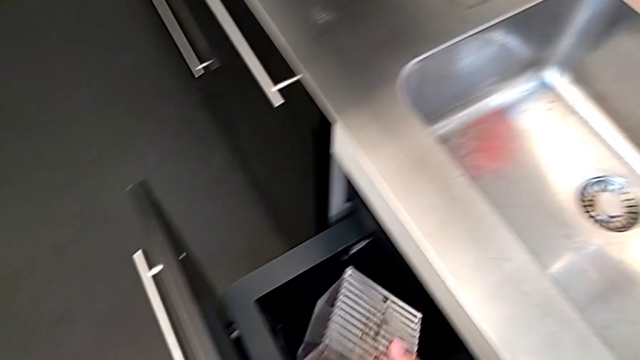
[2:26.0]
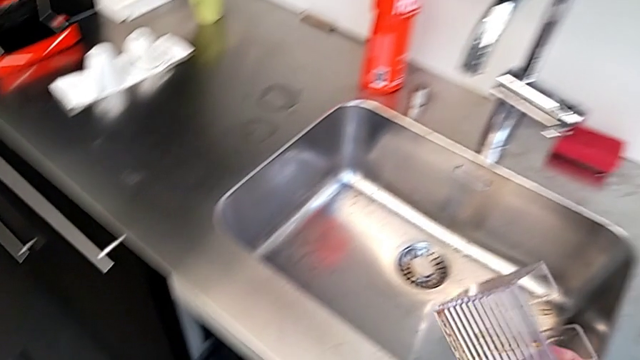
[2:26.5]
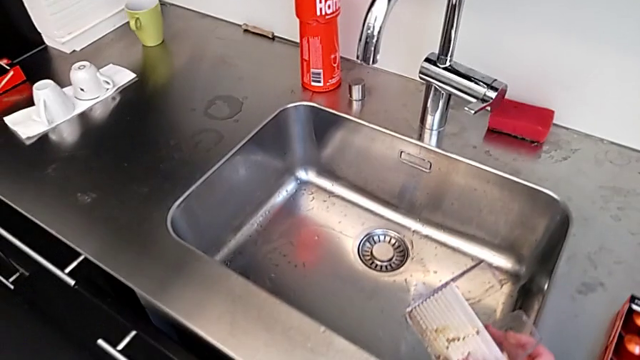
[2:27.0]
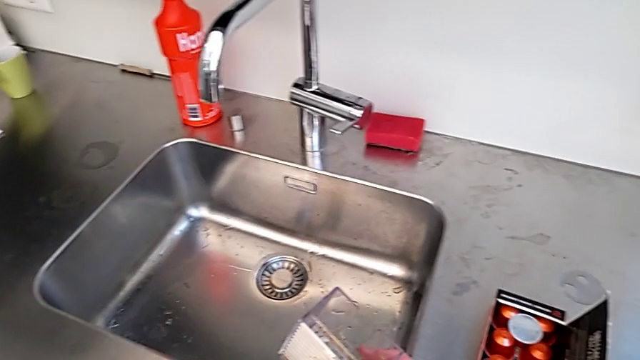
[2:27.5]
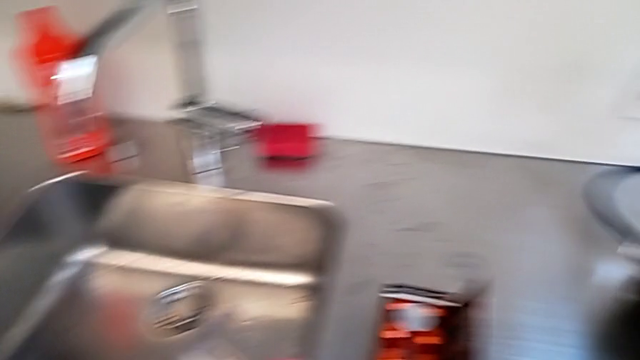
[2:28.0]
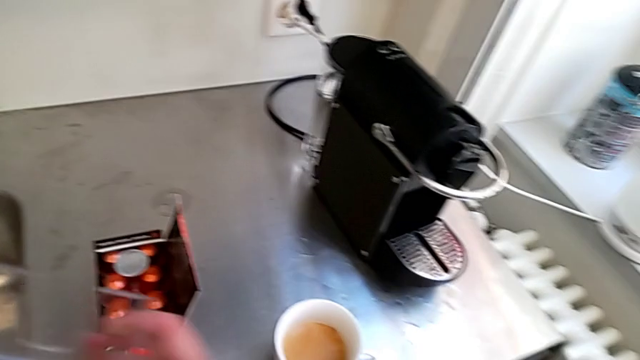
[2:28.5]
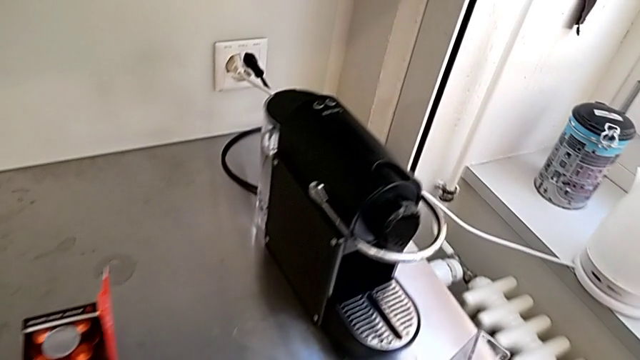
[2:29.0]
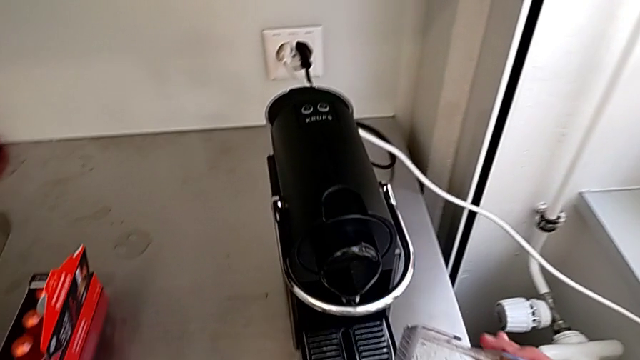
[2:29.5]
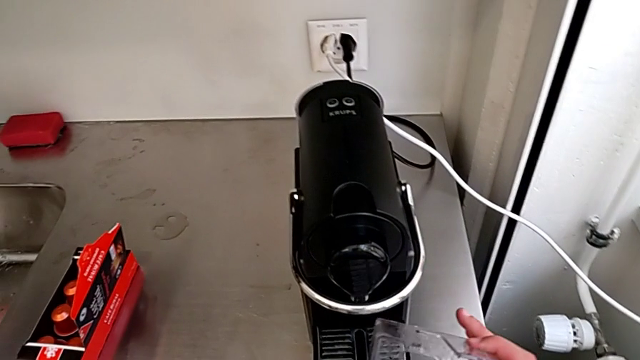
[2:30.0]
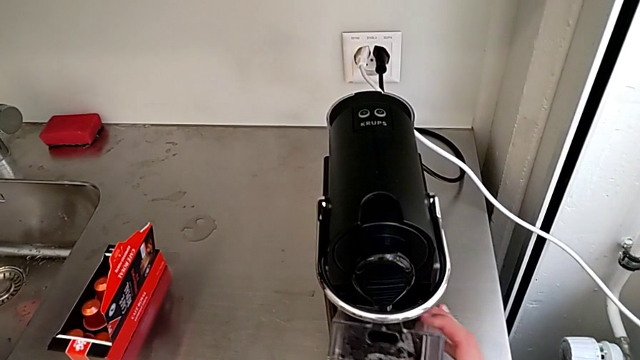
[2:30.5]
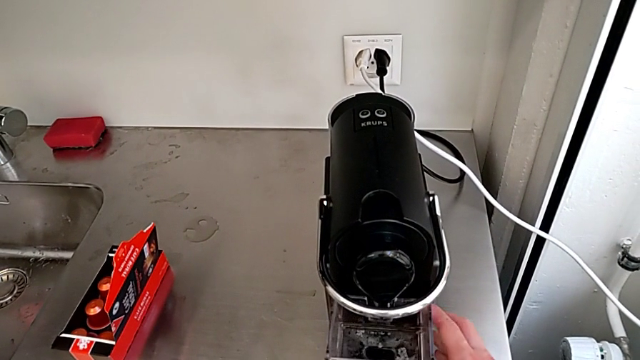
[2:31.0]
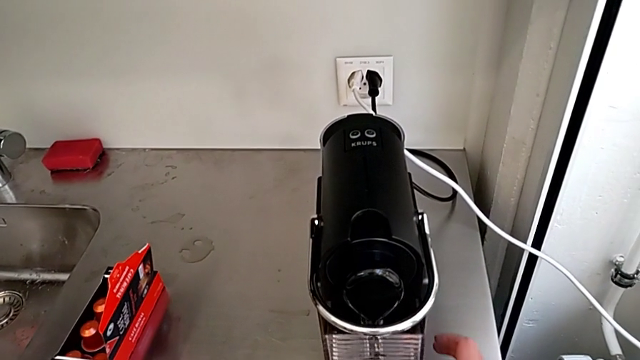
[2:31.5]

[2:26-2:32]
The camera wearer is emptying the container of capsules. They close the garbage bin, pull the drip tray and insert the capsule container.

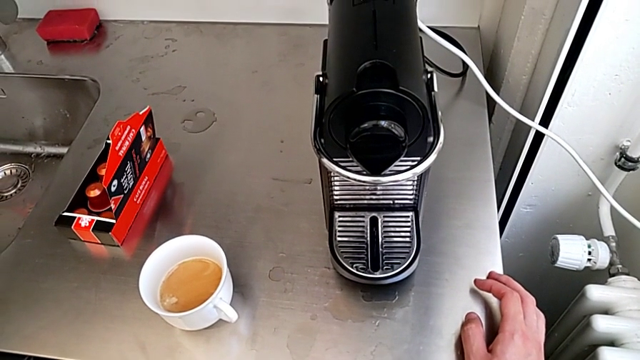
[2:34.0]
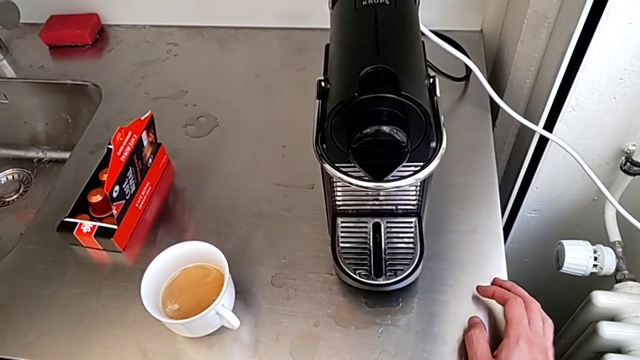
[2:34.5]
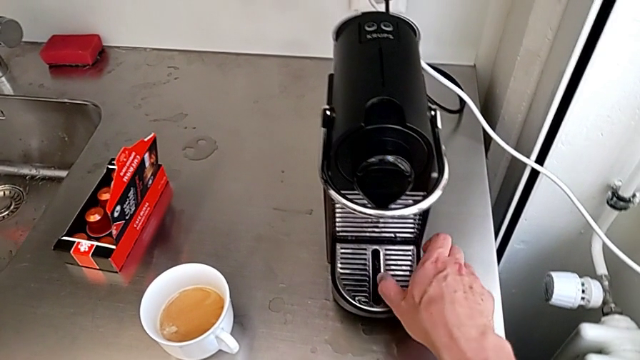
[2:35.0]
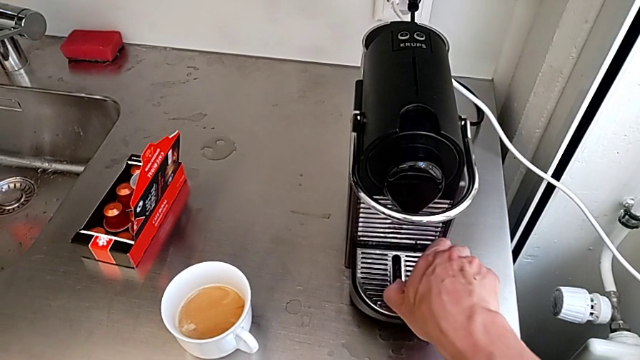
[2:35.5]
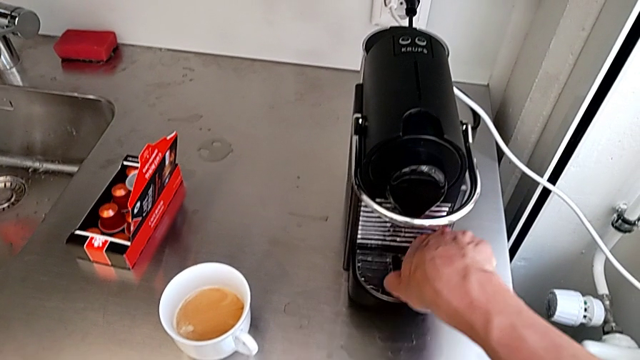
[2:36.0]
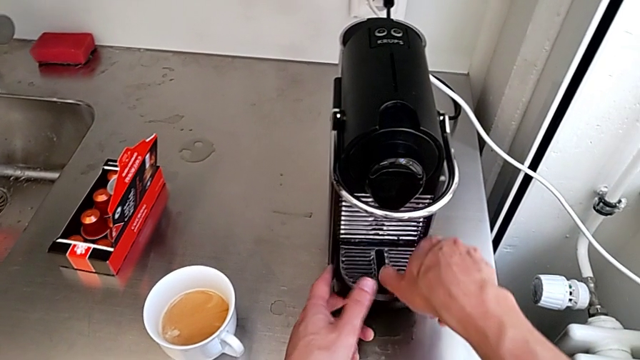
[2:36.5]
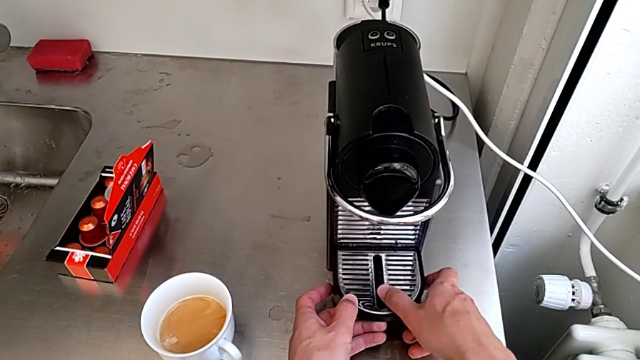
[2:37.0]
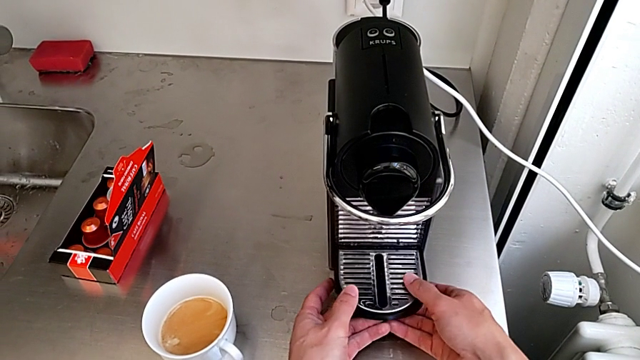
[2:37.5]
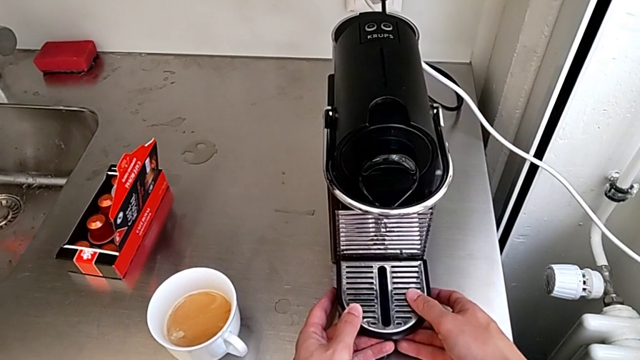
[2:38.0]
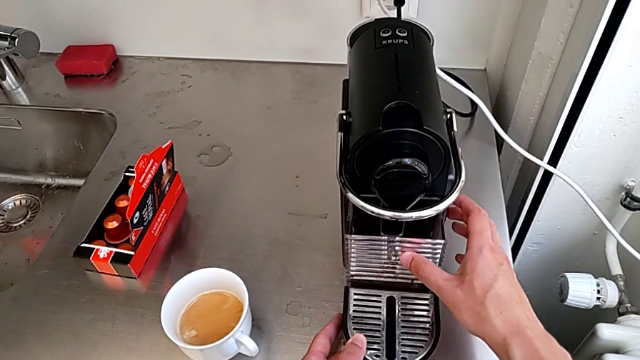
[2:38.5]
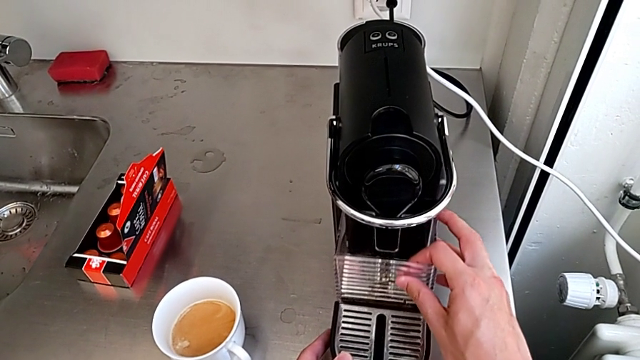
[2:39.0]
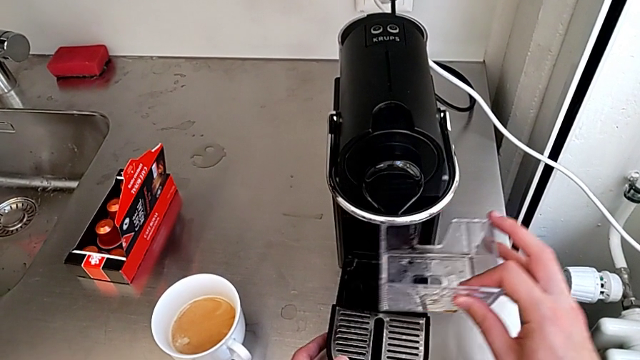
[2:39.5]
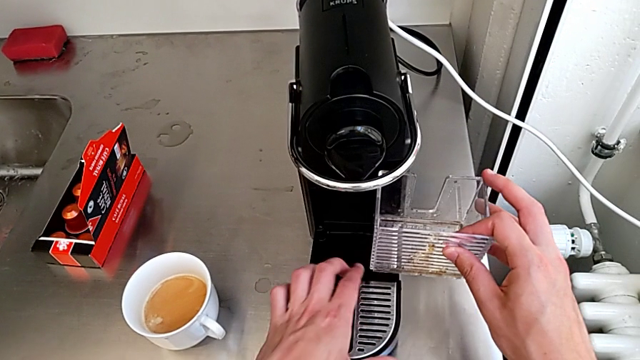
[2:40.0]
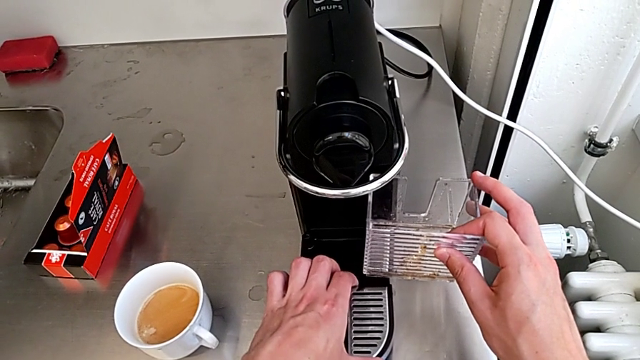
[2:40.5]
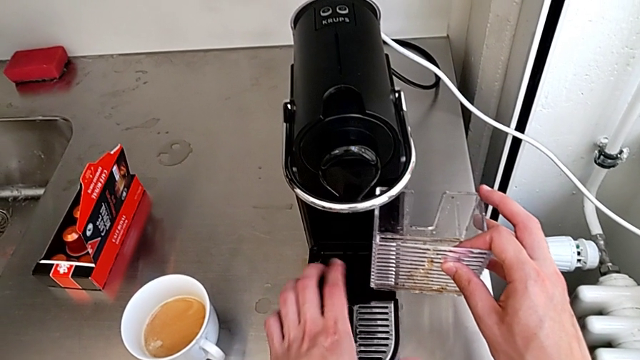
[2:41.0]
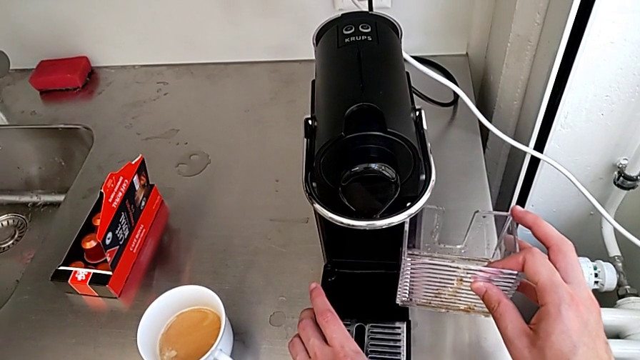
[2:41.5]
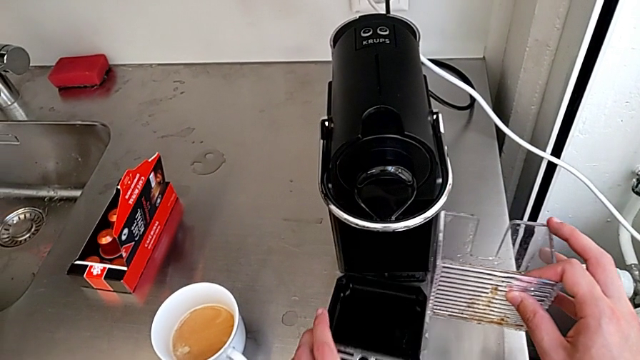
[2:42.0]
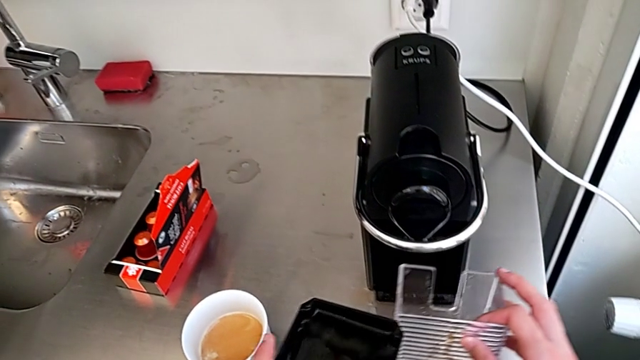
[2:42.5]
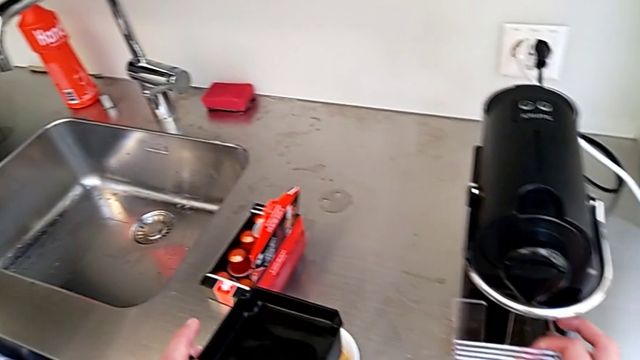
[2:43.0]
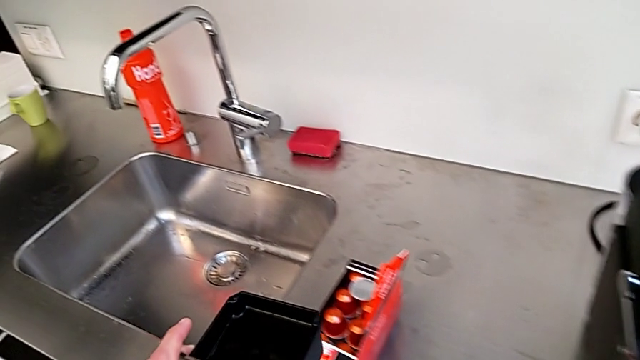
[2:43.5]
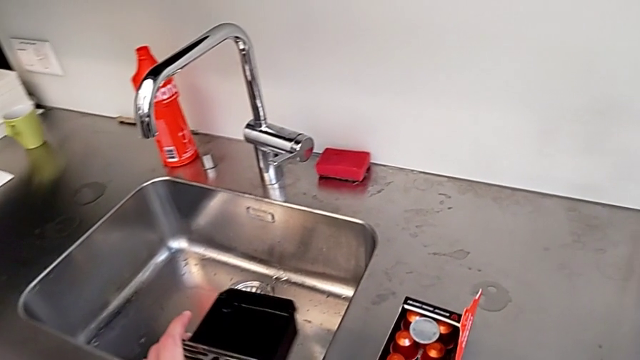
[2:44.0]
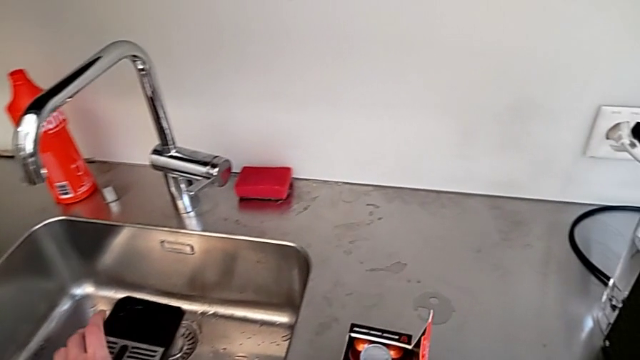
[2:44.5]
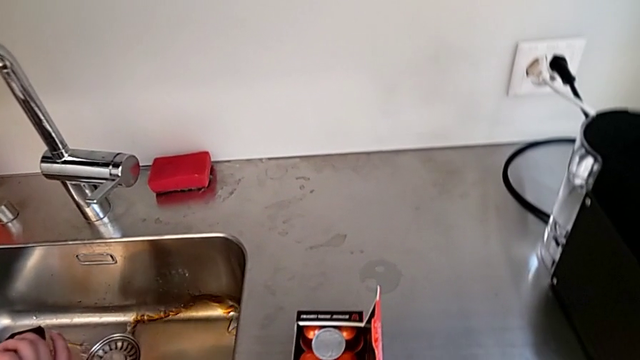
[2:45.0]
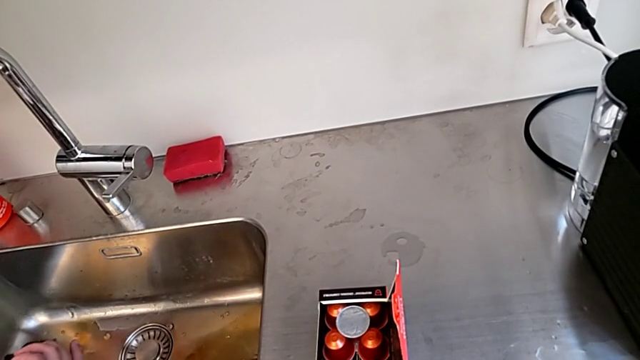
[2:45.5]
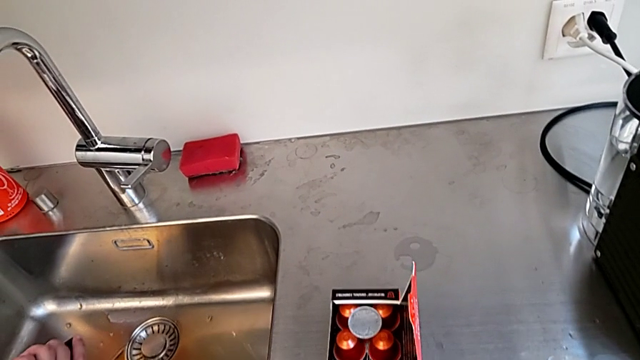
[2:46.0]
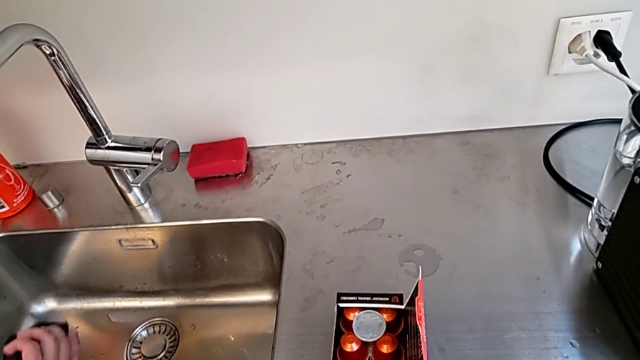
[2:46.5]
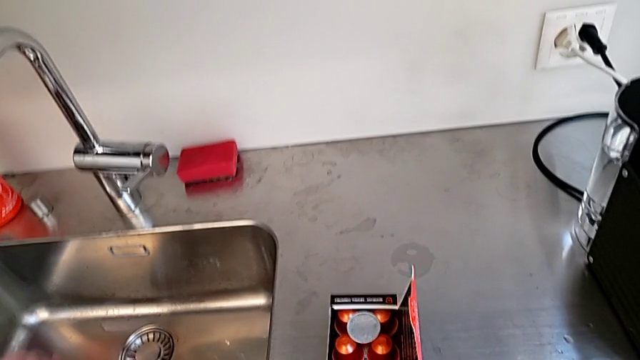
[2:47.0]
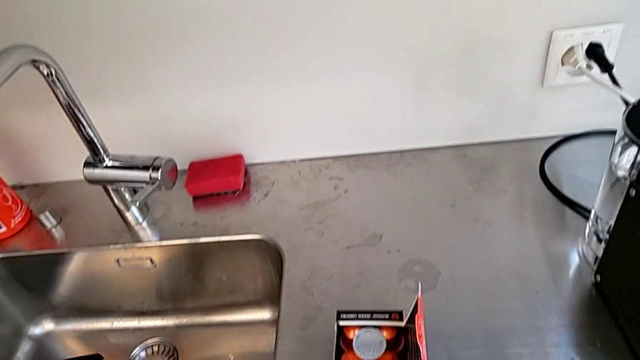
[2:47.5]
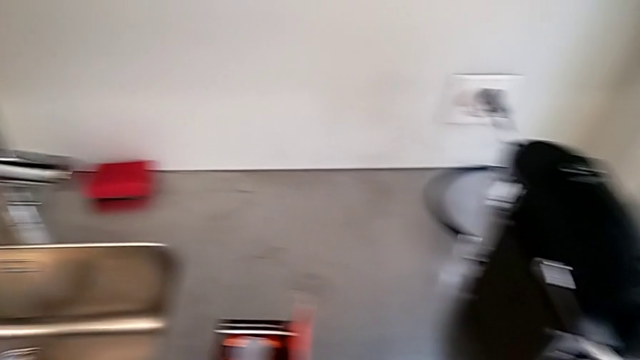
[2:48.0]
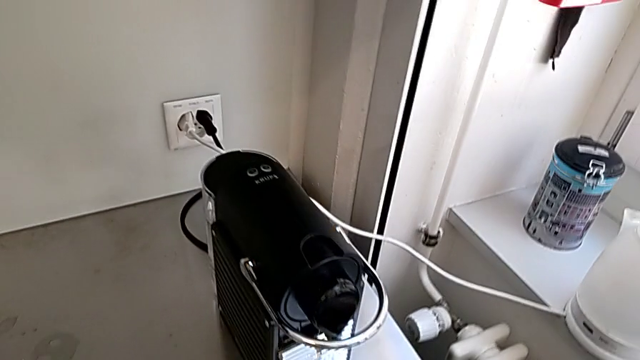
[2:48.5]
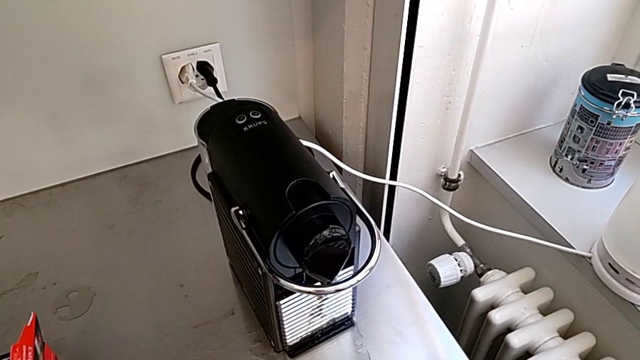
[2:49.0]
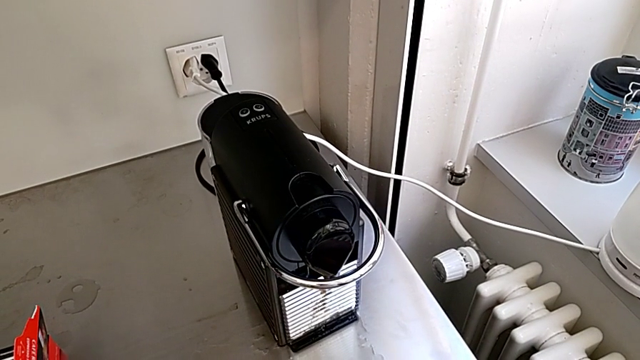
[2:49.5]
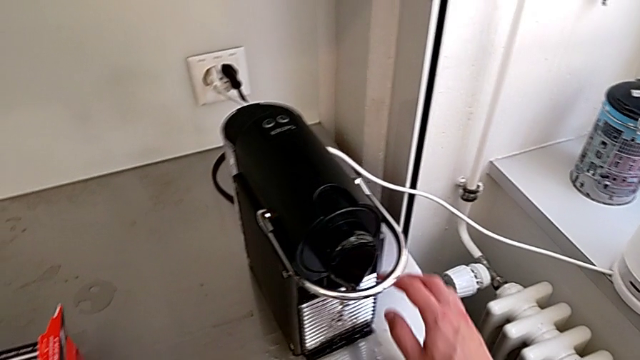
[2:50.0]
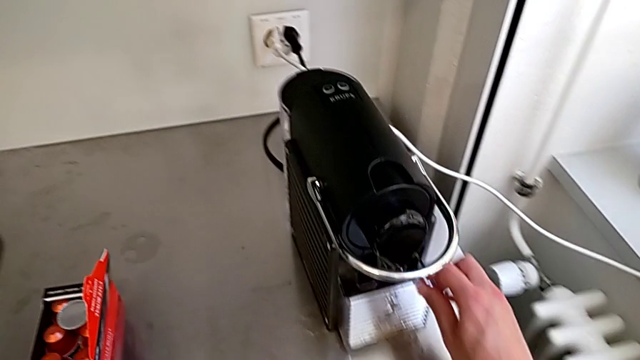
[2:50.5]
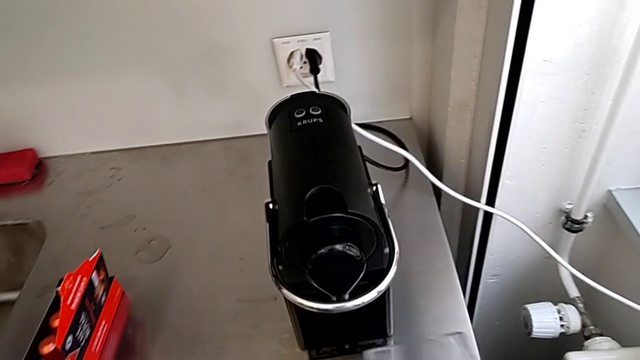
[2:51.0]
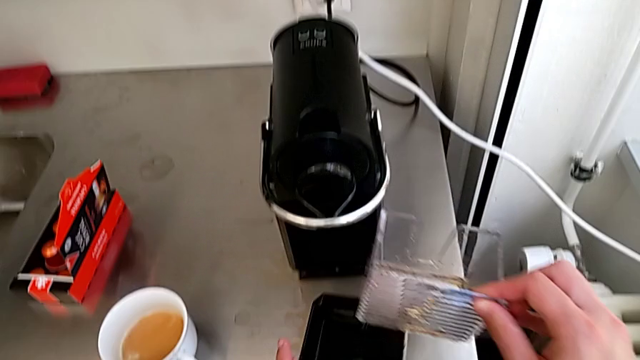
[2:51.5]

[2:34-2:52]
The camera wearer is emptying the drip tray every day. They grab the drip tray, withdraw it, grab the capsule container, grab the drip tray, place the capsule container, empty the drip tray, grab the capsule container and lift it.
